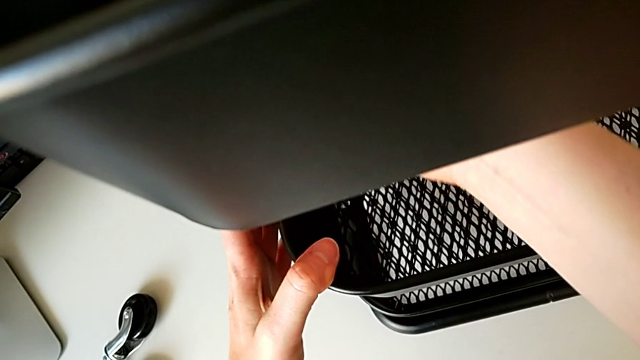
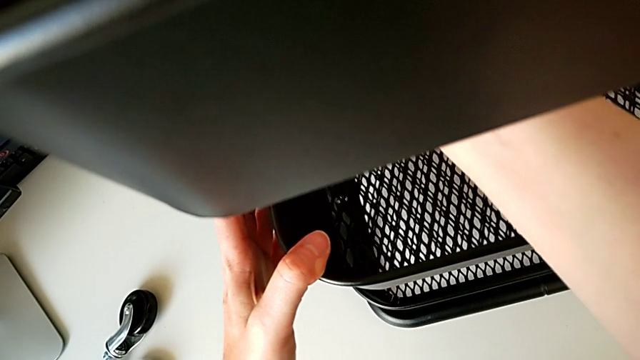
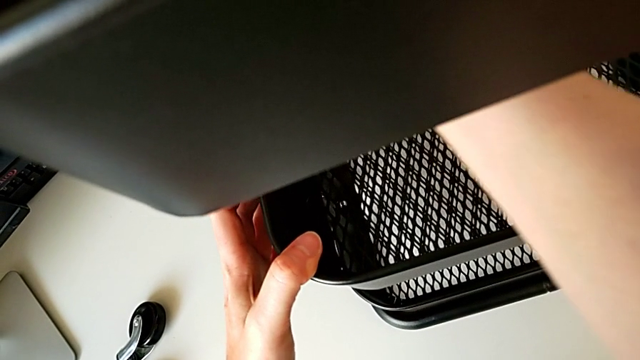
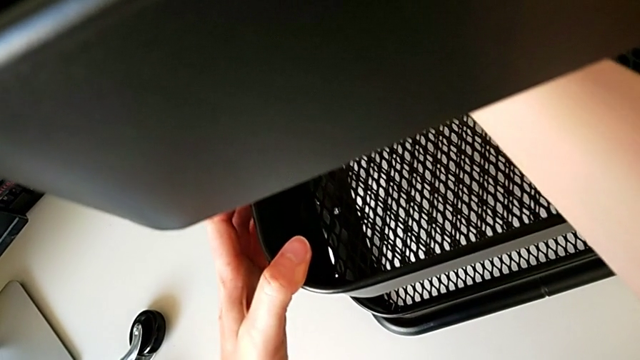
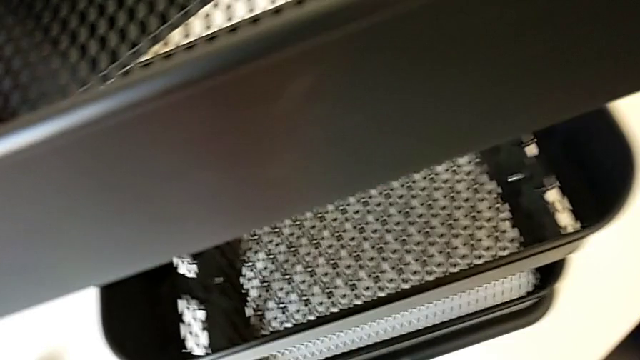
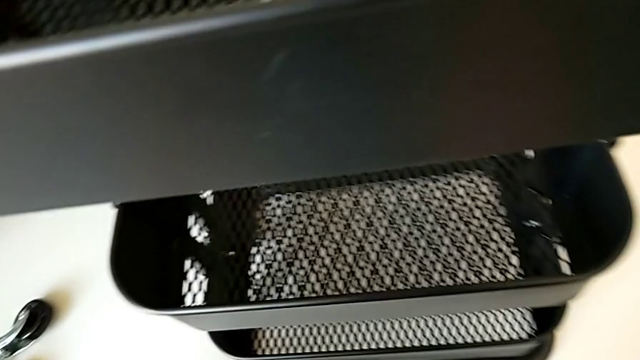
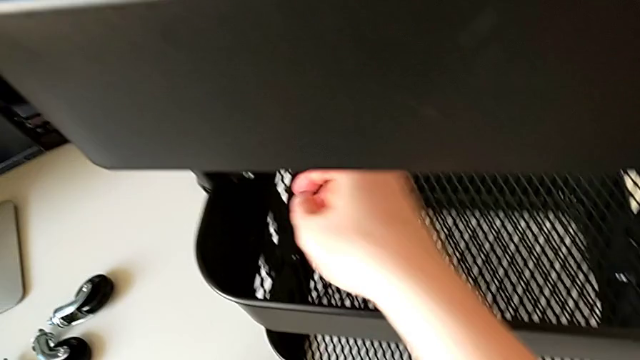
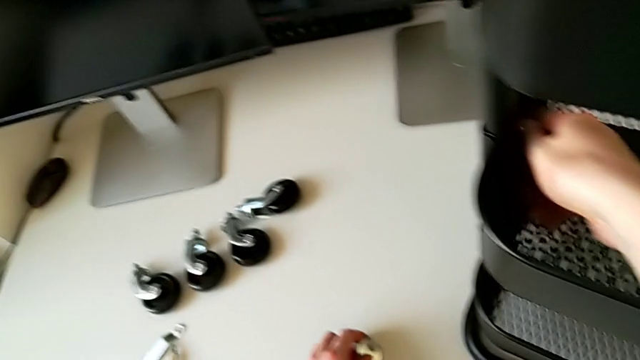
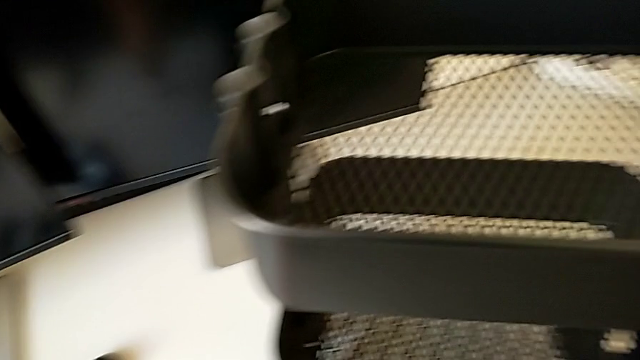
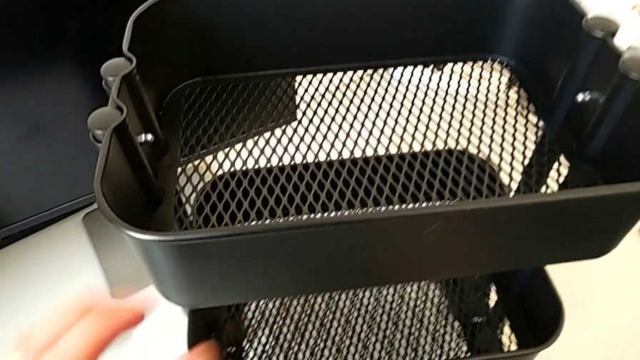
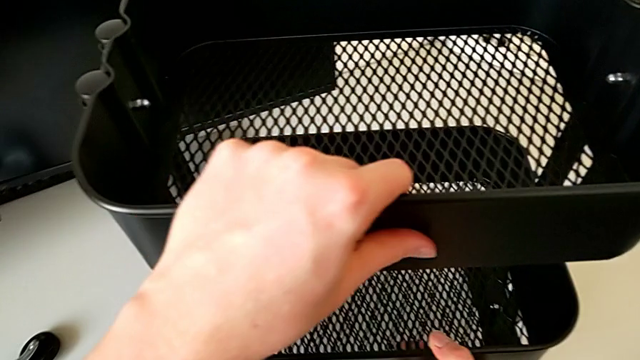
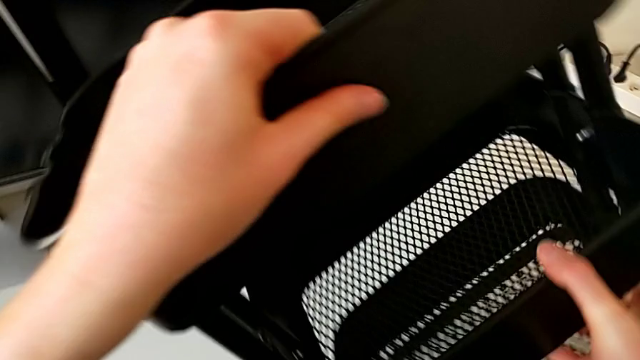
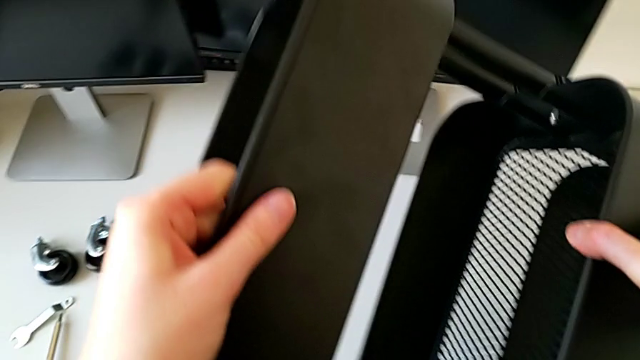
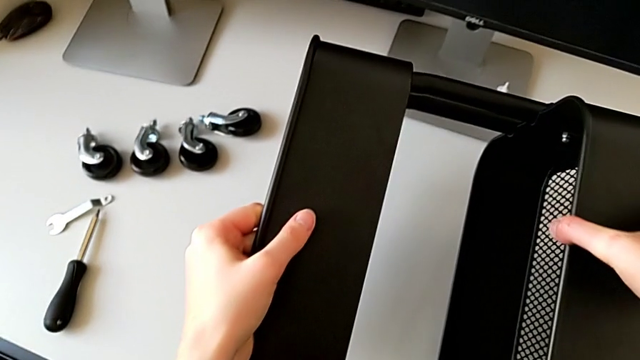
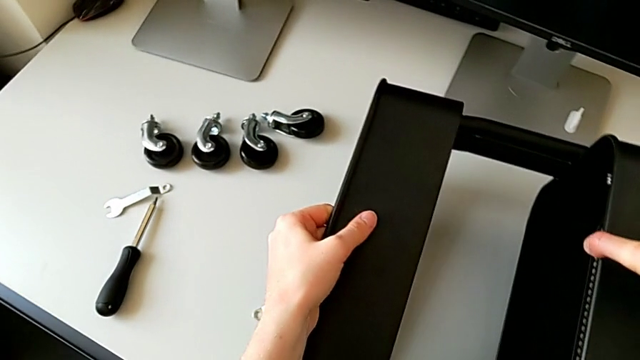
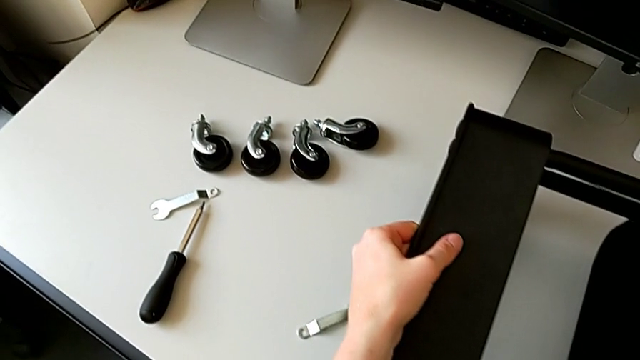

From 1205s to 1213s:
The camera wearer is screwing the third bracket into place. They withdraw the hexagonal wrench, approach the hexagon cap nut, place the hexagonal wrench and rotate the utility cart.

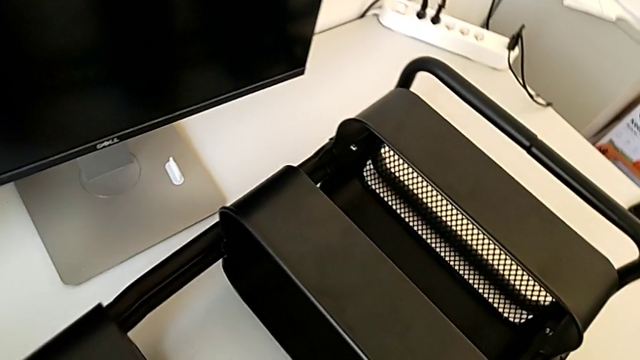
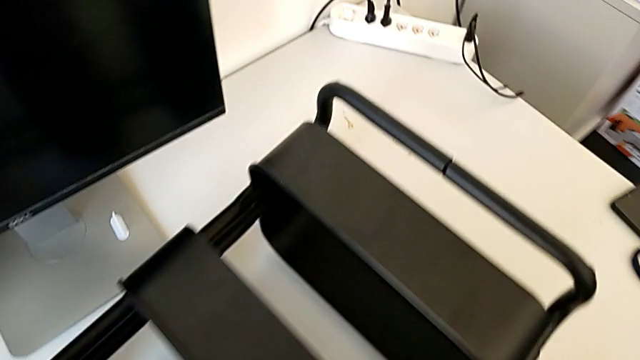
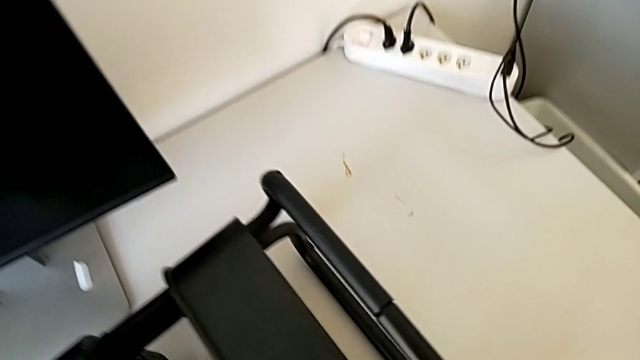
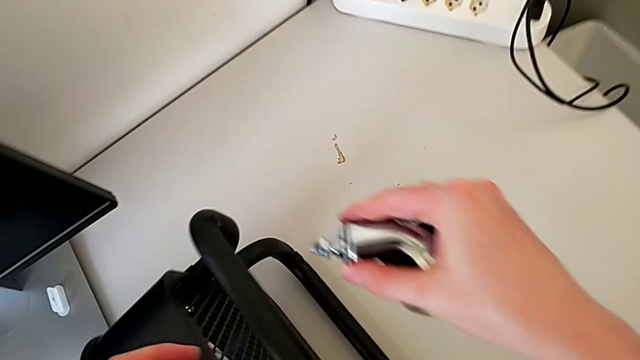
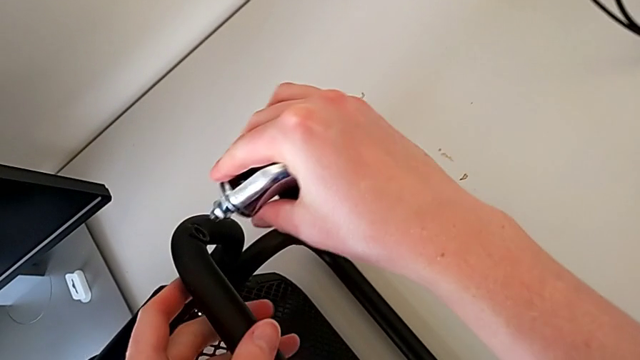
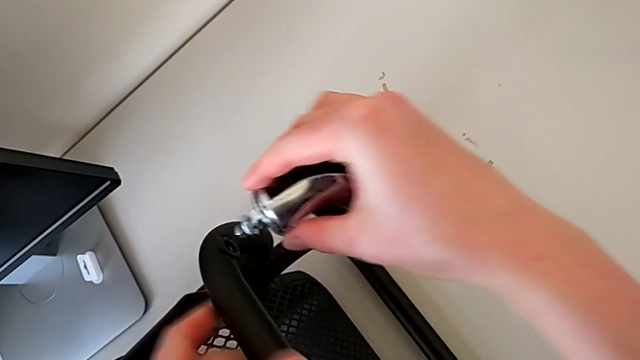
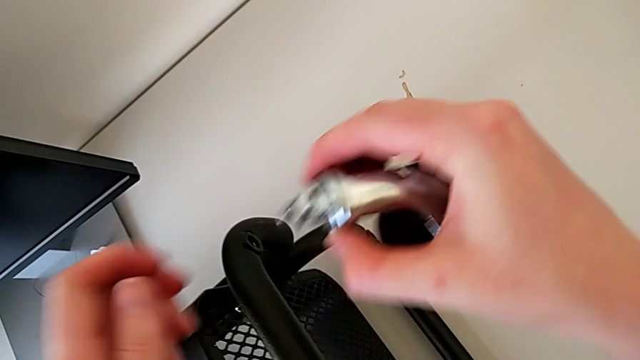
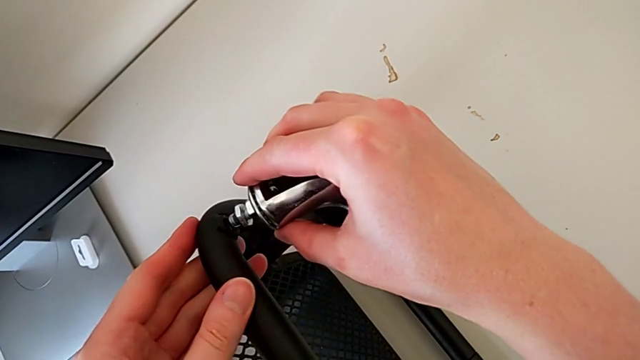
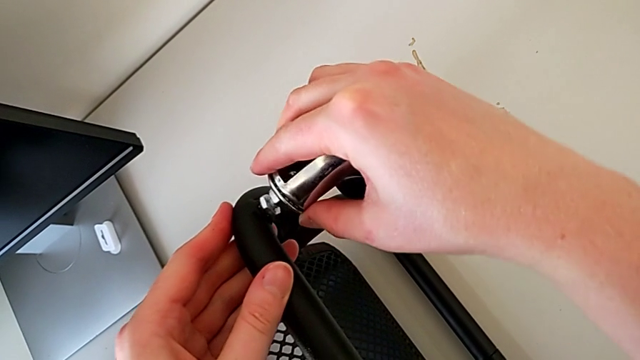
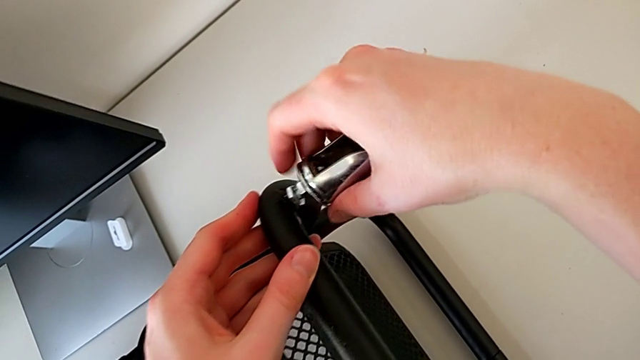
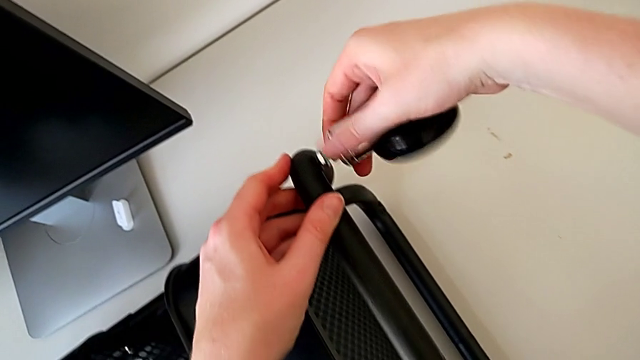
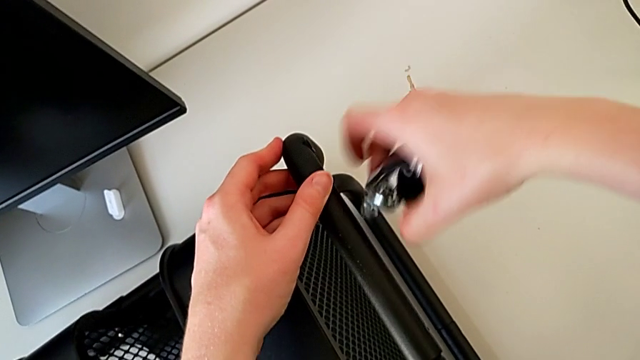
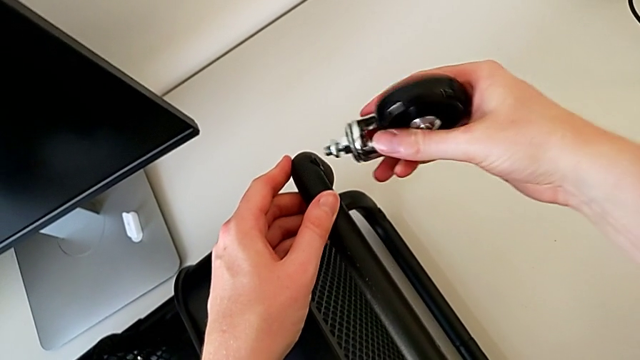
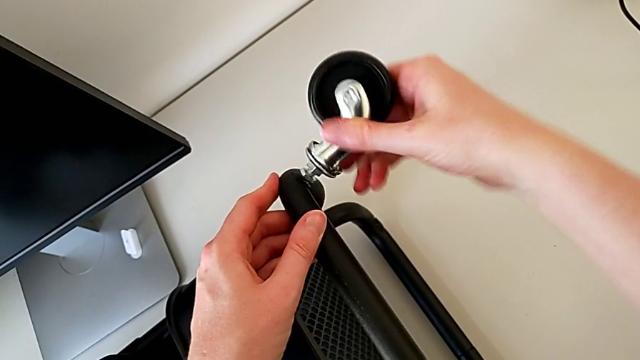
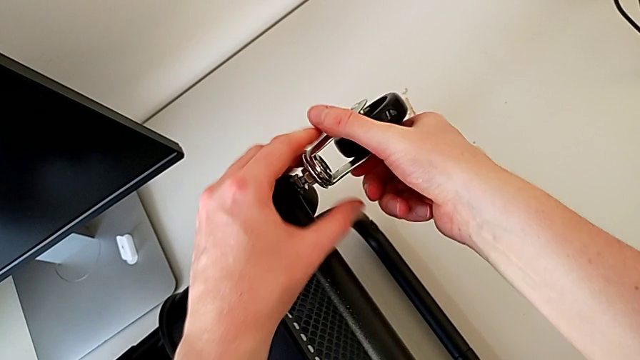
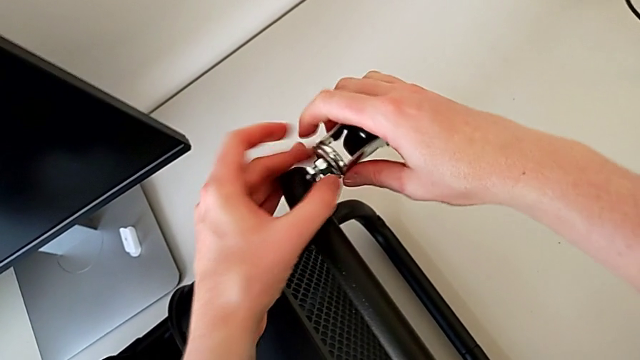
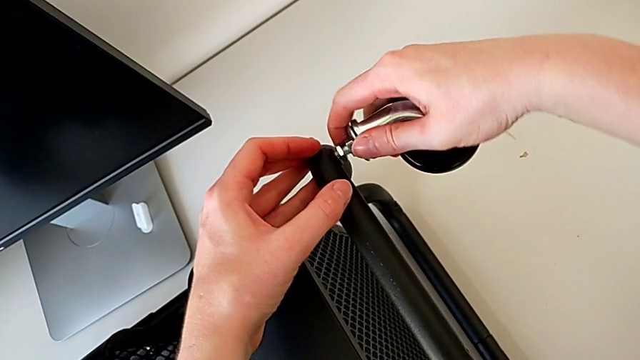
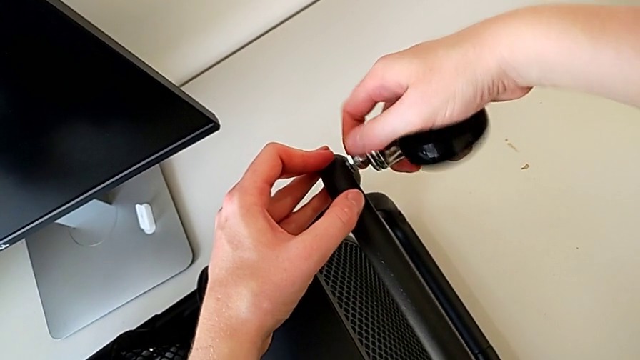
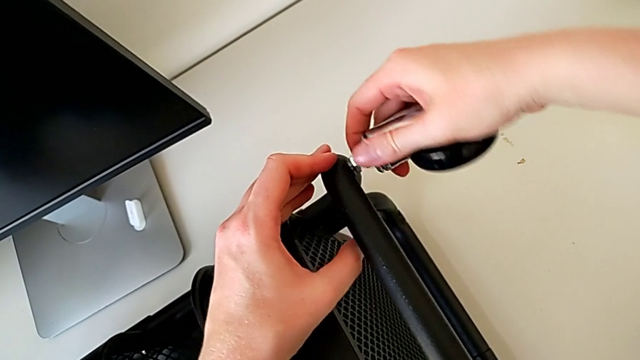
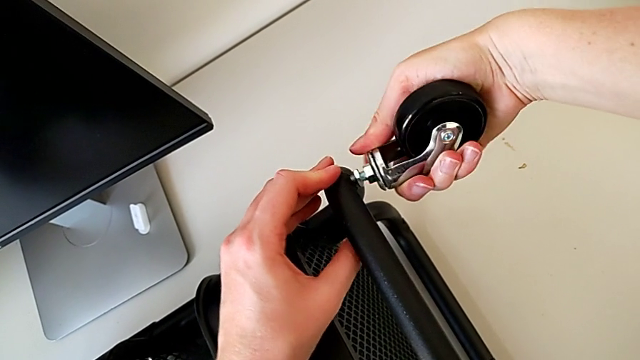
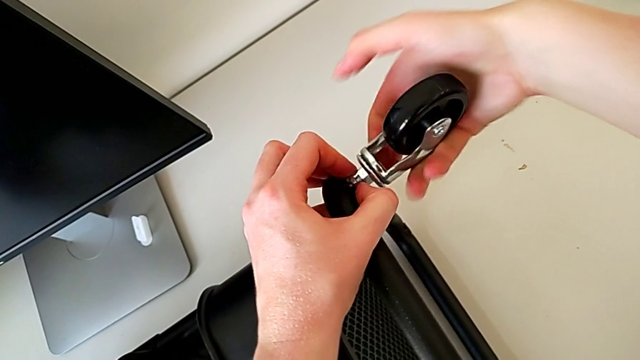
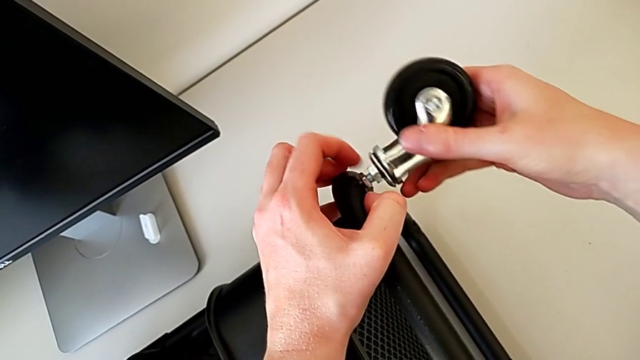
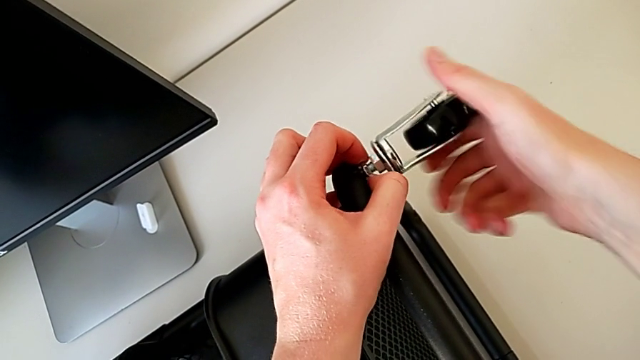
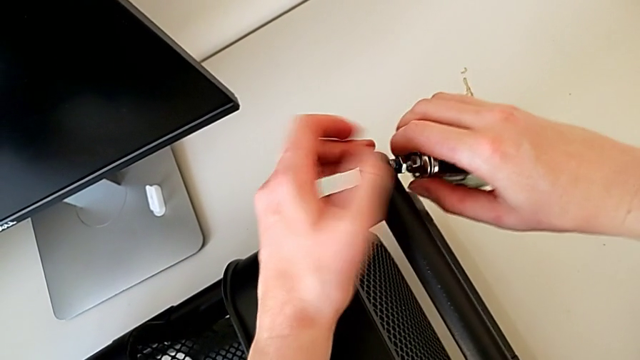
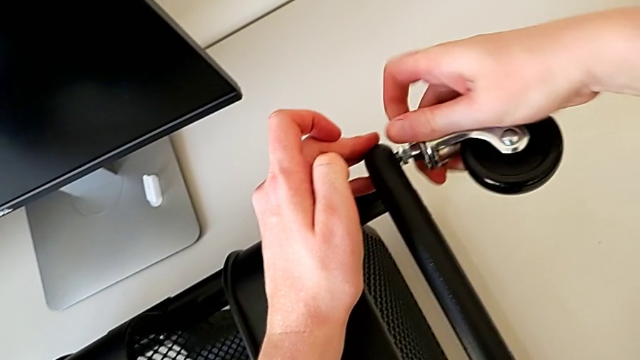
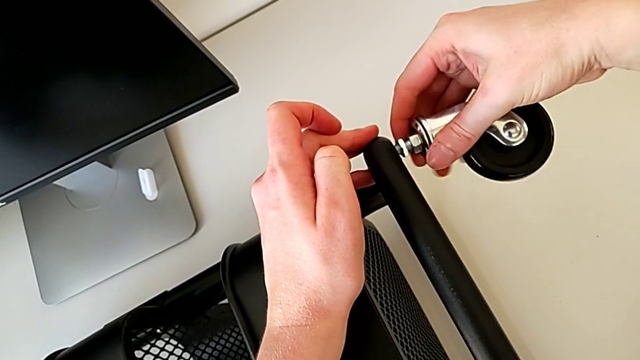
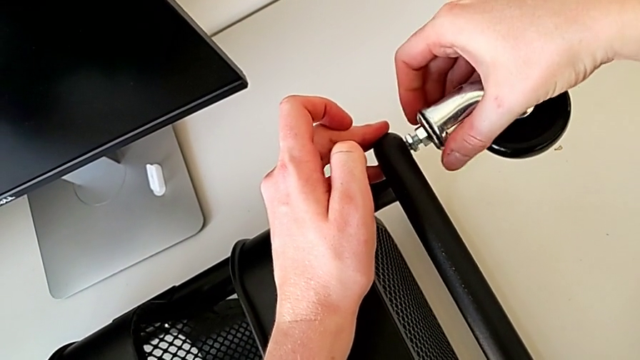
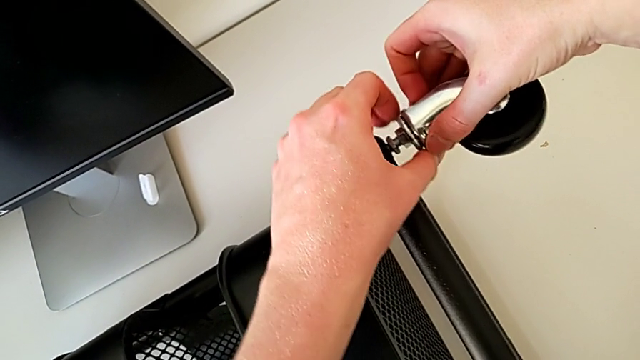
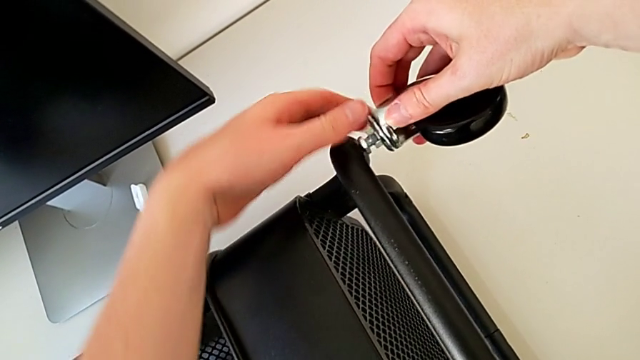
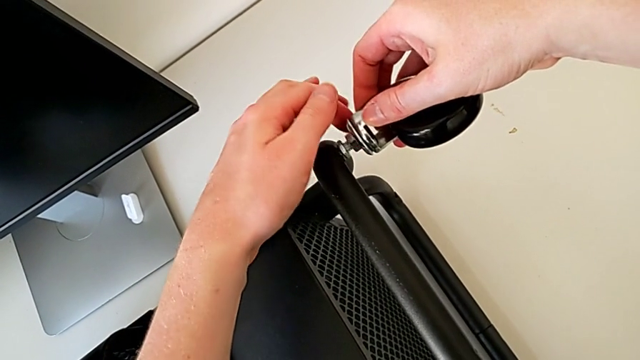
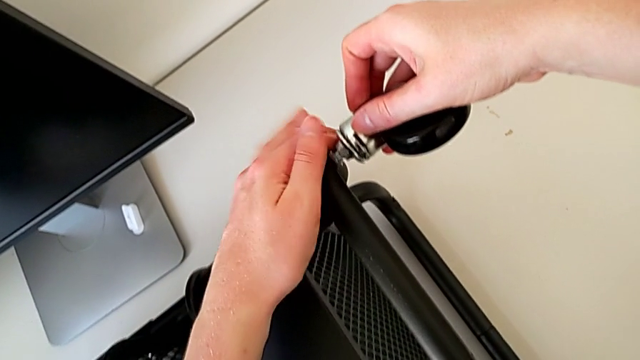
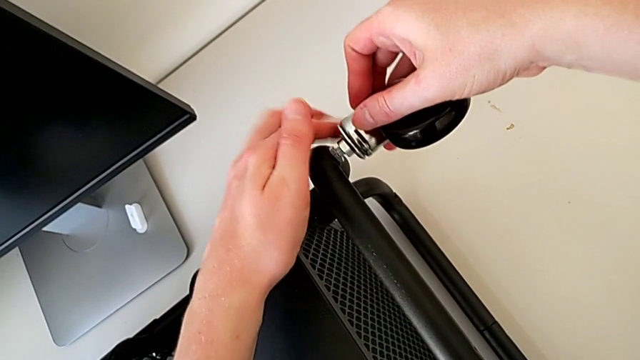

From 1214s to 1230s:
The camera wearer is assembling the wheel. They grab the wheel, insert it, screw it, wrongly drop it, screw it and screw the hexagon cap nut.
